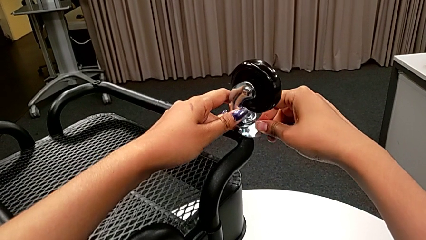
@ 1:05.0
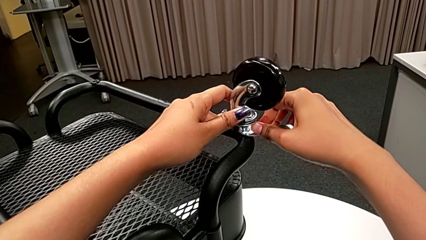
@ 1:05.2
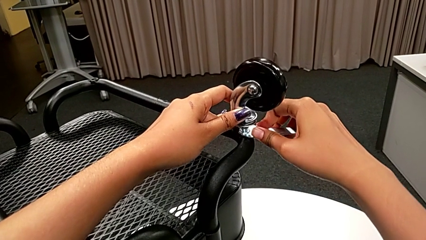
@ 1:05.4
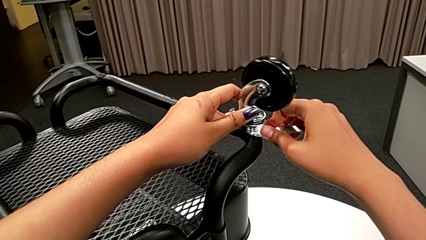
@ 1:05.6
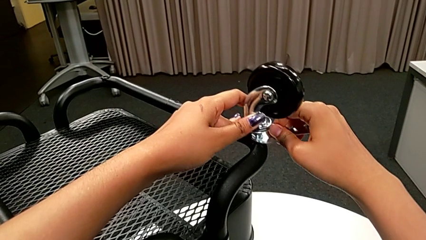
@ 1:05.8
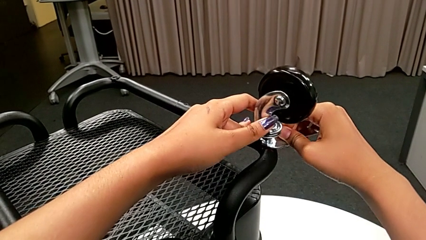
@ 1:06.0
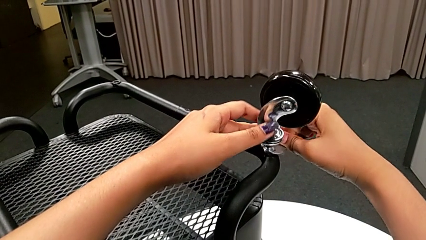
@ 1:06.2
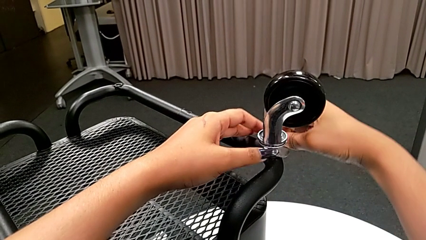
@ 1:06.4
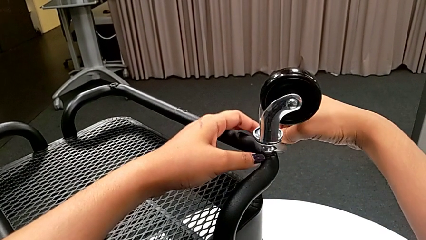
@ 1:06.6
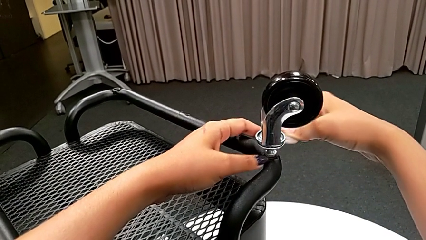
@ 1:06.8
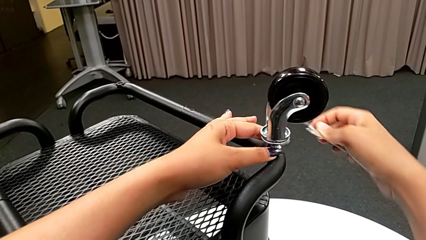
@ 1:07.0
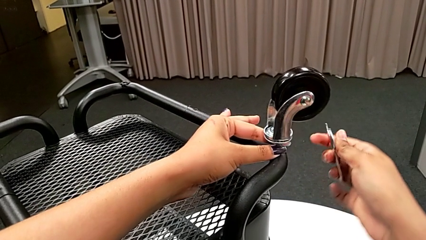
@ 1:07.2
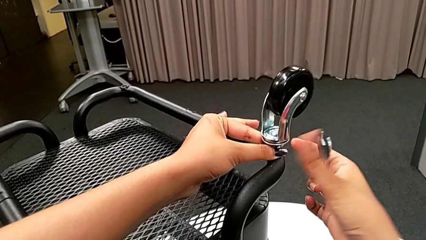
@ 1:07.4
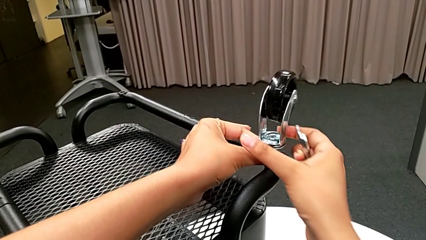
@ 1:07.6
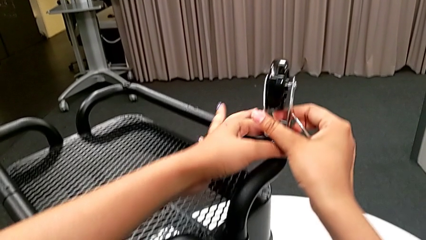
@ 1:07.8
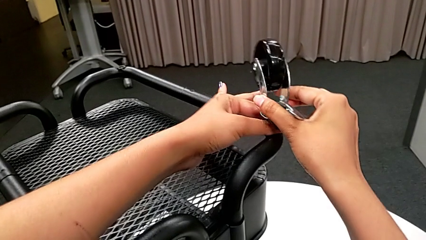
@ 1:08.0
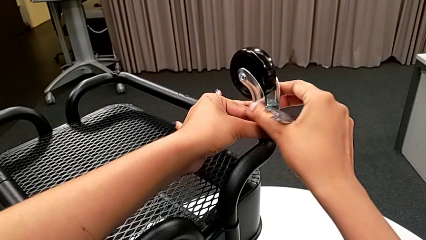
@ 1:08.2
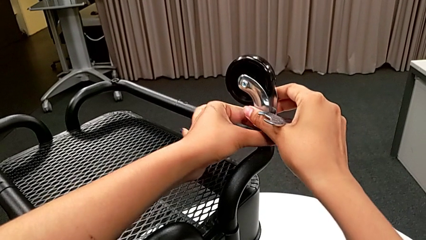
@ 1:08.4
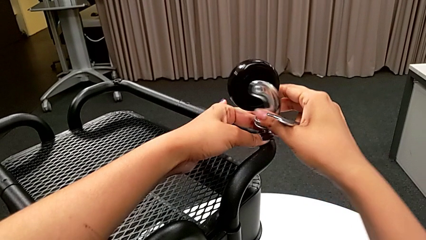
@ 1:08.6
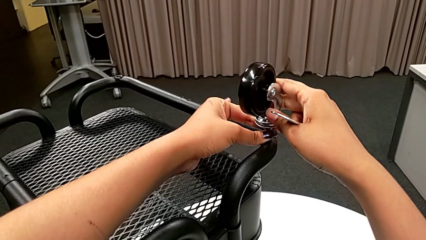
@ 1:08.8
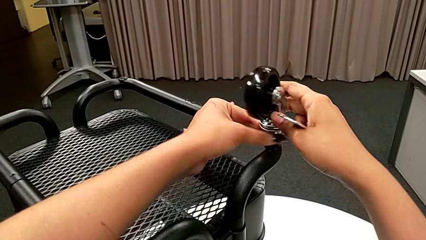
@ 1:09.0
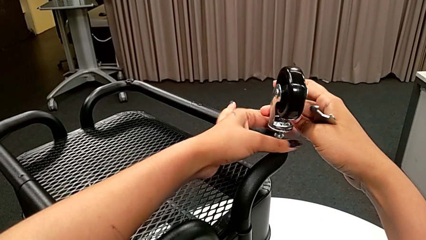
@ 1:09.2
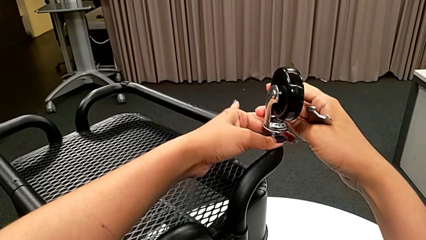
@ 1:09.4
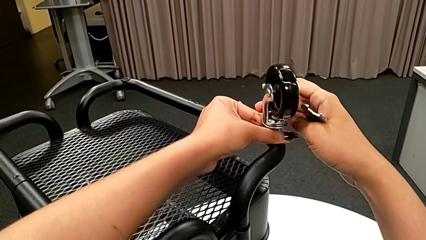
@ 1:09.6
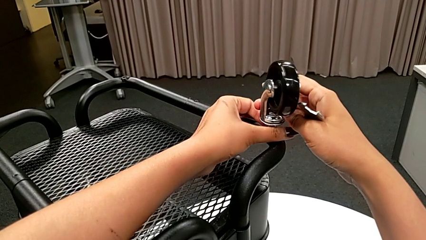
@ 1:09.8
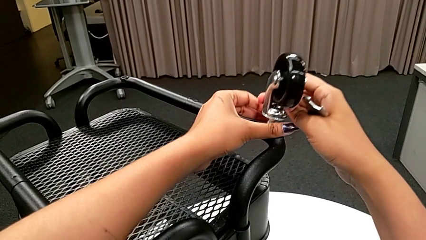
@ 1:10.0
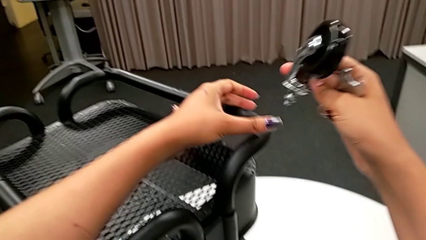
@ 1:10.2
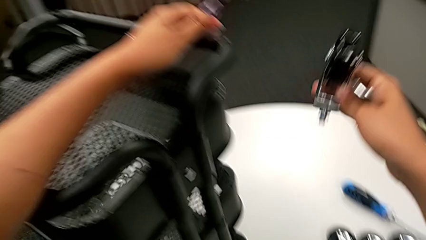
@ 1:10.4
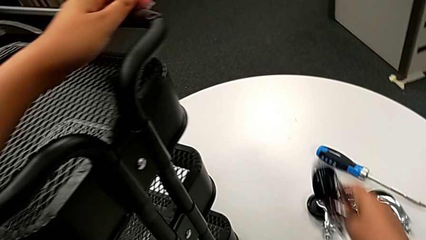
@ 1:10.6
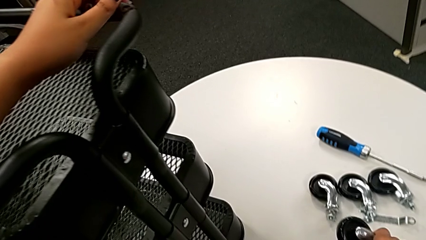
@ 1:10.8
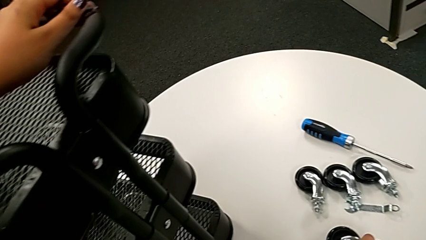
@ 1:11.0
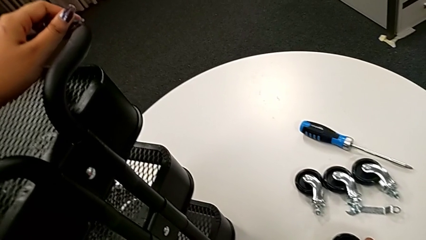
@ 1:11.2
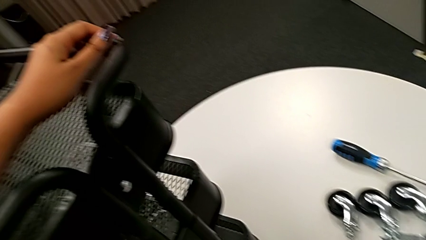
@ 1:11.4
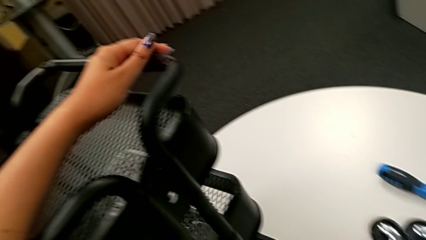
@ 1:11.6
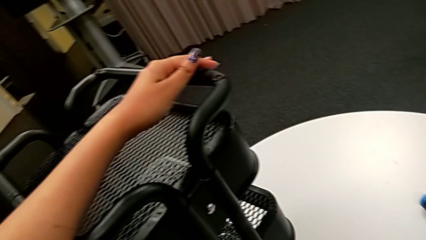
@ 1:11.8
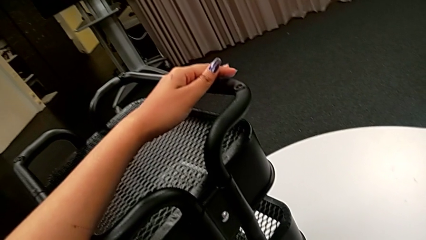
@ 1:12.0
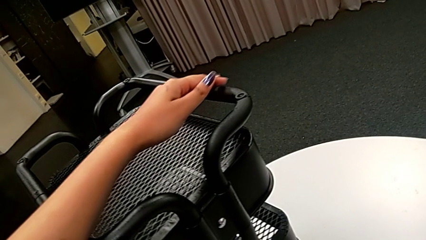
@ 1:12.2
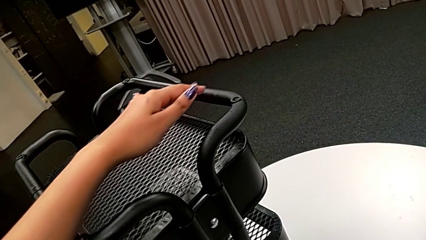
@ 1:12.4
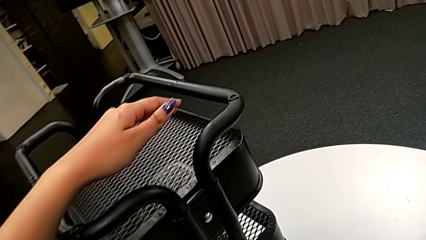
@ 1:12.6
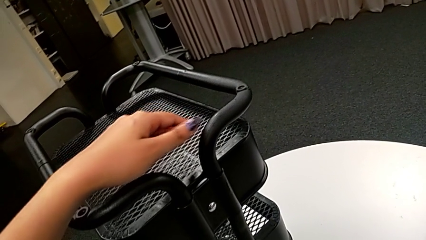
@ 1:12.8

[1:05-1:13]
The camera wearer is disassembling the wheels of the rolling cart. They unscrew the fourth bolt, rotate the fourth wheel, withdraw it and place it.

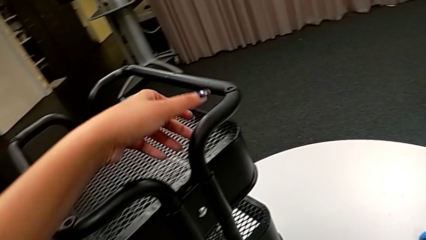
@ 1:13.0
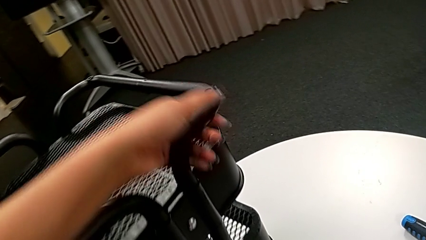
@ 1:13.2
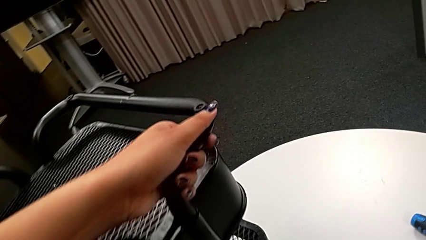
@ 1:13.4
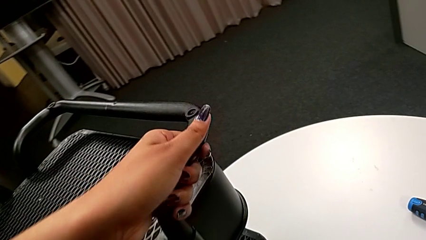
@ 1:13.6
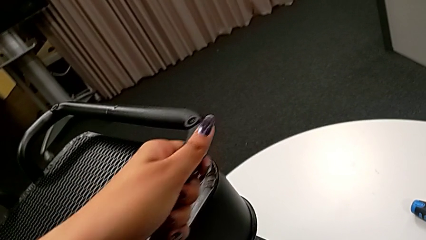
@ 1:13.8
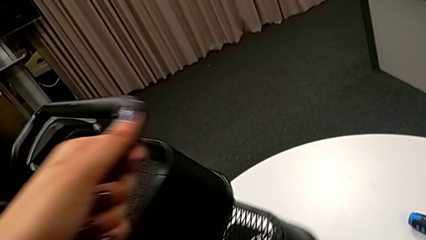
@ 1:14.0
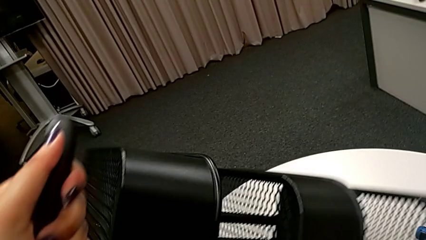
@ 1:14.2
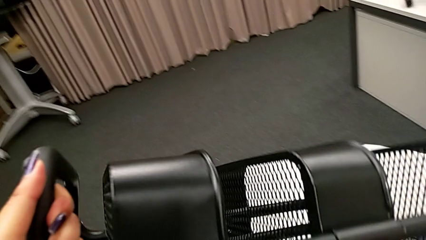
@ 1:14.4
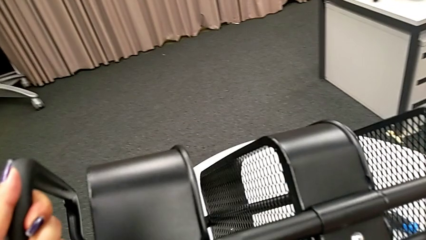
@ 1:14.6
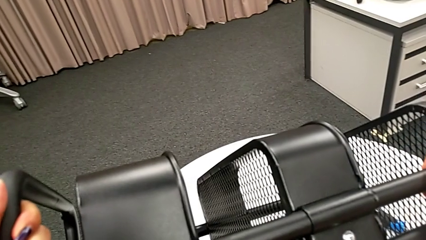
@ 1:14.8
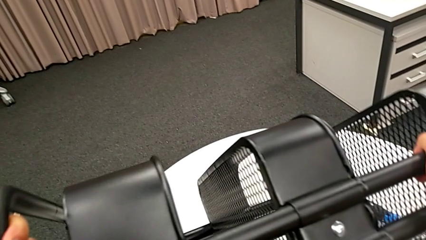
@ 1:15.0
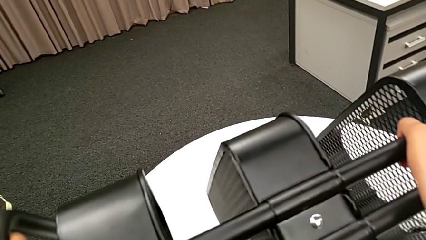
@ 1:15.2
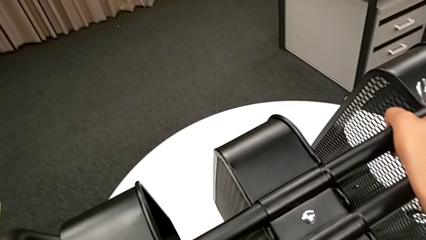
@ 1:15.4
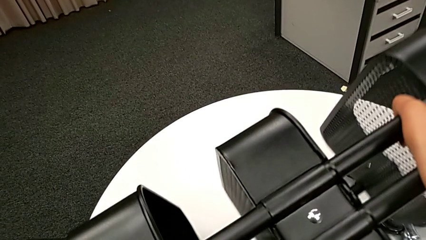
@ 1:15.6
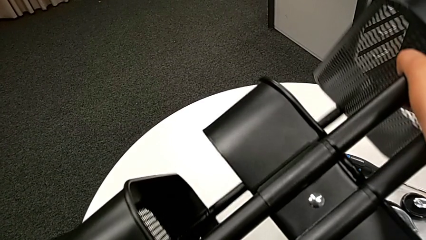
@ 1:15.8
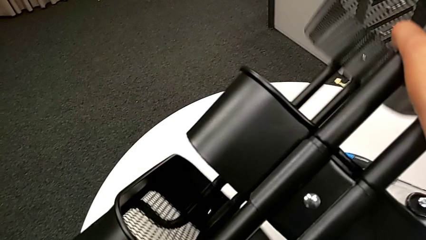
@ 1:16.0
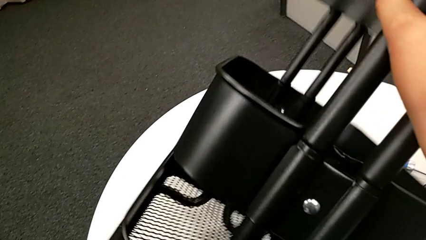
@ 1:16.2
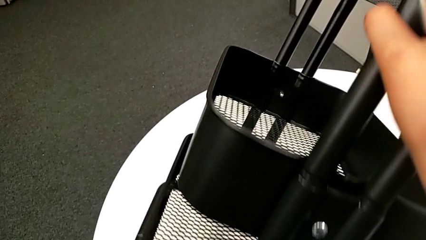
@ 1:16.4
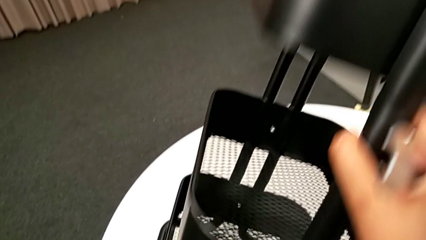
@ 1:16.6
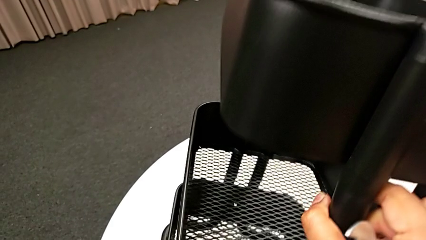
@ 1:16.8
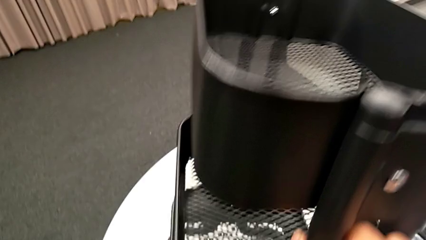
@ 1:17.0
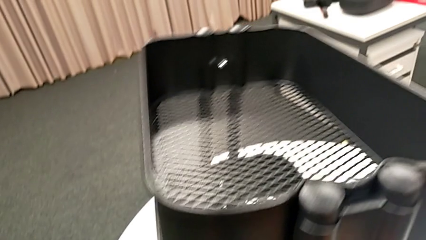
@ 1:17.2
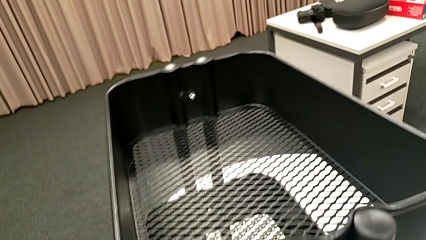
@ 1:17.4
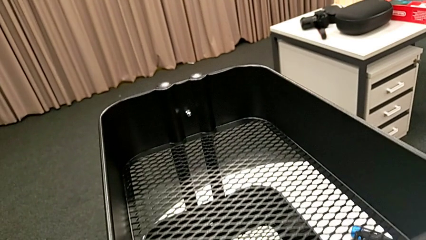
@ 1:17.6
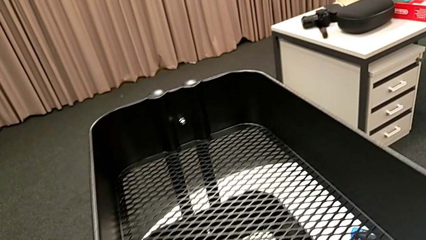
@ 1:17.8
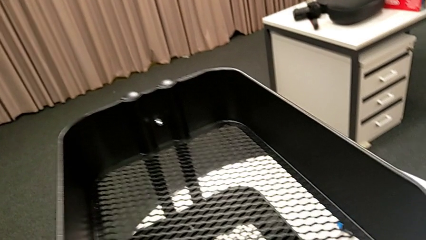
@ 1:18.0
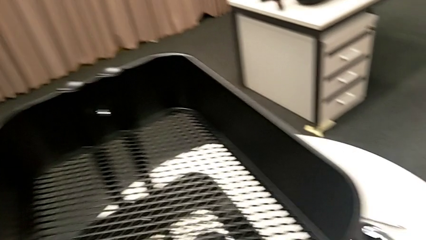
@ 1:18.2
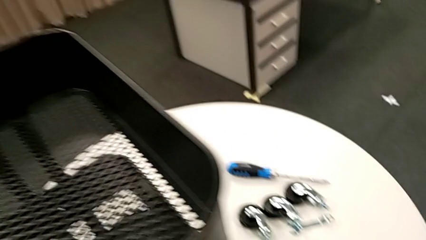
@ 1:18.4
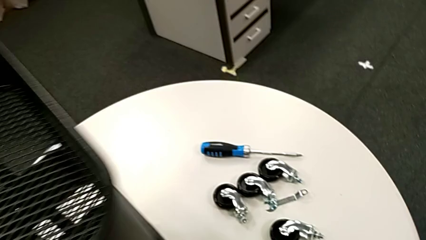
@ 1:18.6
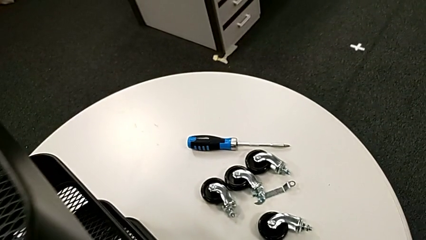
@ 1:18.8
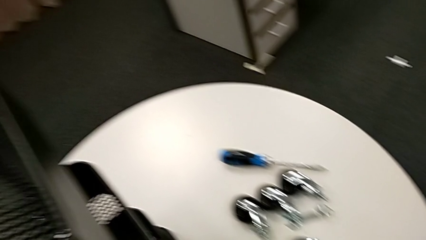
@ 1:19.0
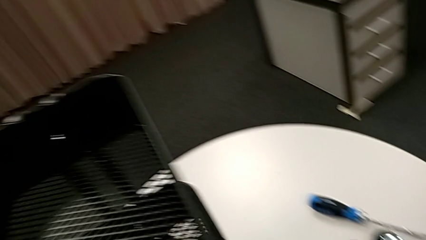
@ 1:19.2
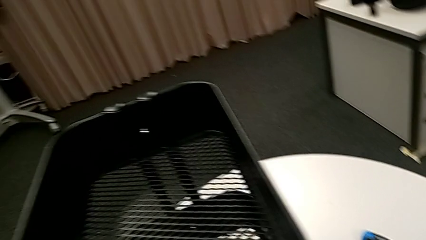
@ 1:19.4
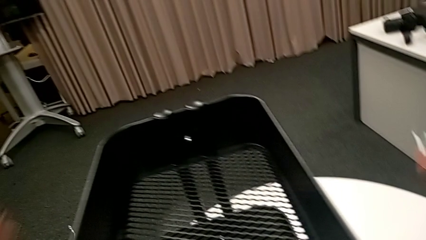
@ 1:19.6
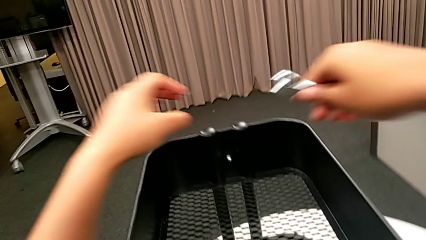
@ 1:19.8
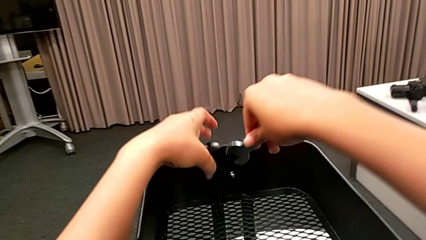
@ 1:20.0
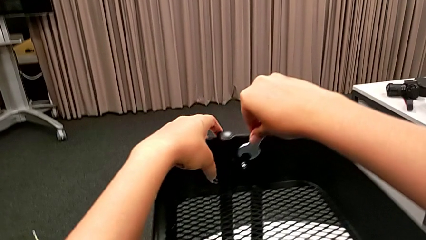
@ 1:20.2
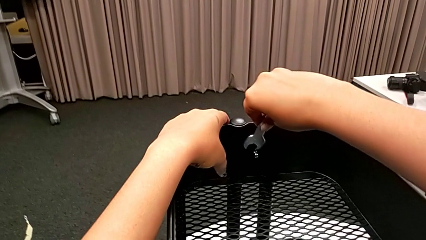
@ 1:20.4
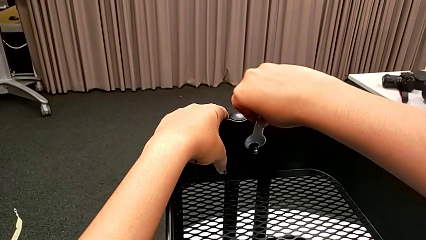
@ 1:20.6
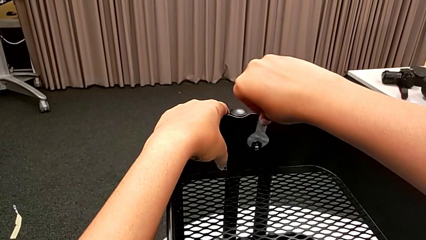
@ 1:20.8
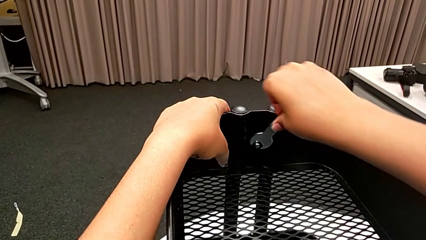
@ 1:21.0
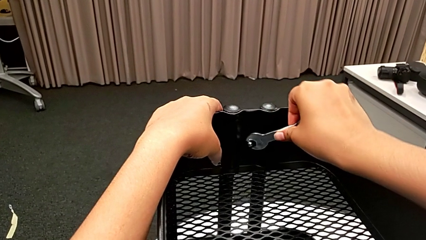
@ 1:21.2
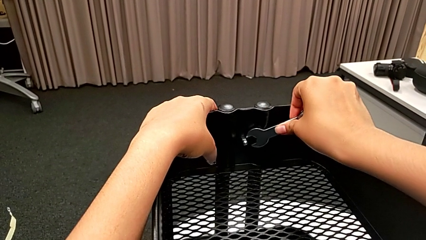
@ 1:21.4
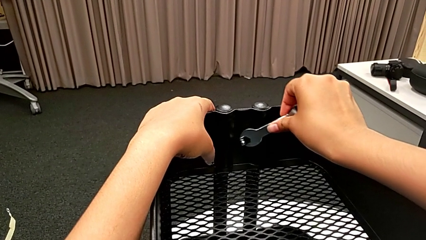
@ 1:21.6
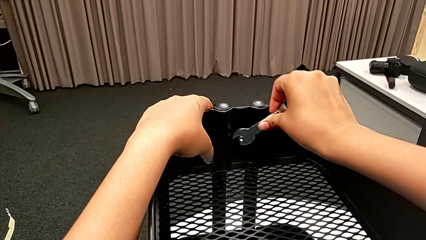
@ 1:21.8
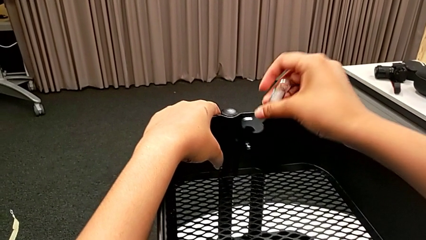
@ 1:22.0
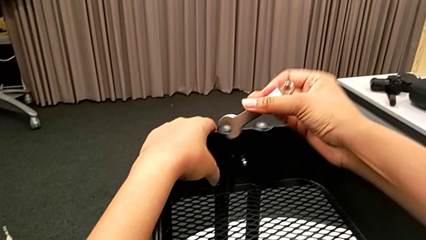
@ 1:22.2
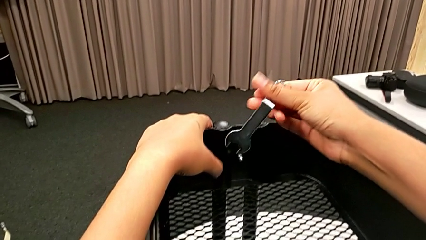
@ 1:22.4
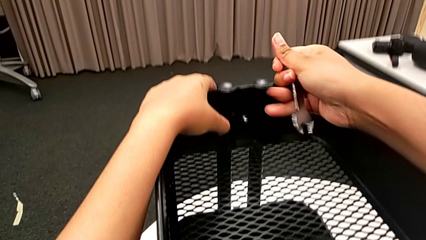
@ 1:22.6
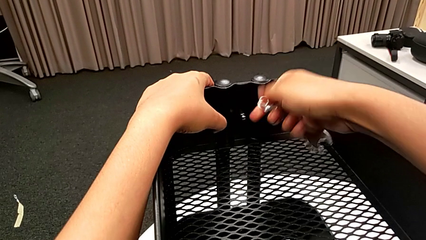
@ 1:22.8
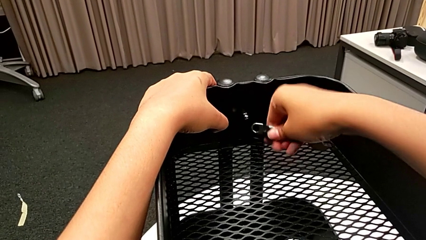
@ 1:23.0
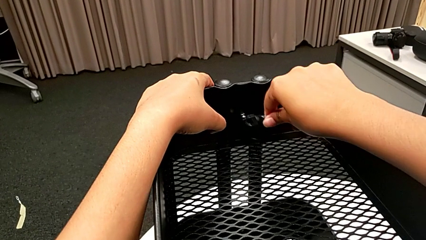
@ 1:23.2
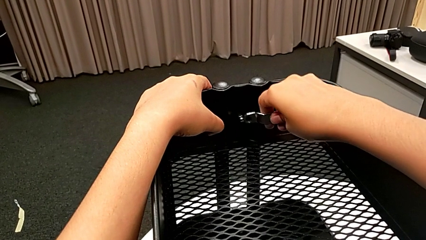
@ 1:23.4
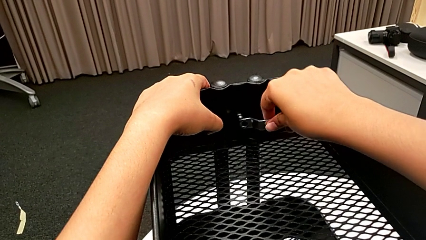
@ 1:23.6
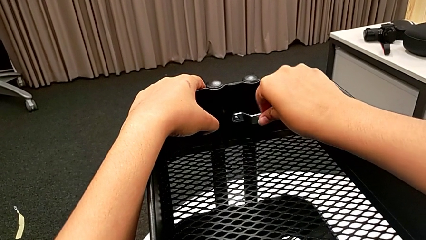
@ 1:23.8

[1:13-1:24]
The camera wearer is unscrewing the first bolt from the bracket's screw. They flip the black utility cart and insert the flat hexagonal wrench.
